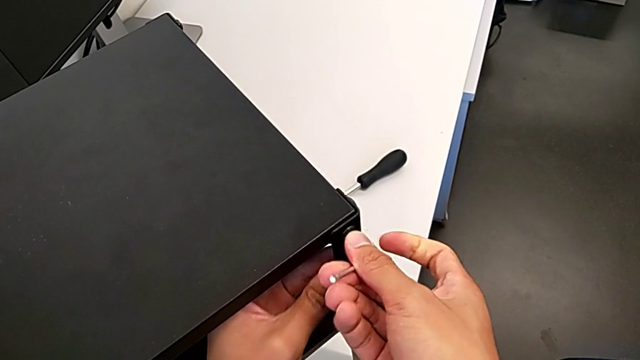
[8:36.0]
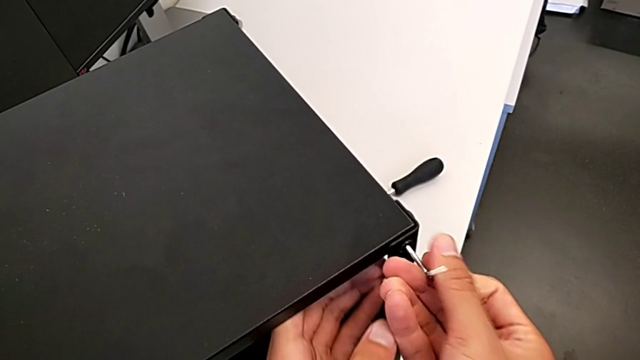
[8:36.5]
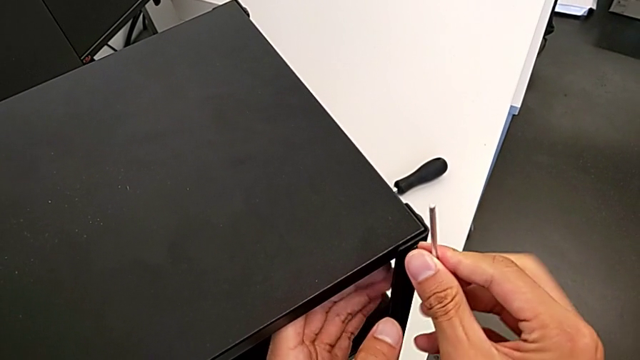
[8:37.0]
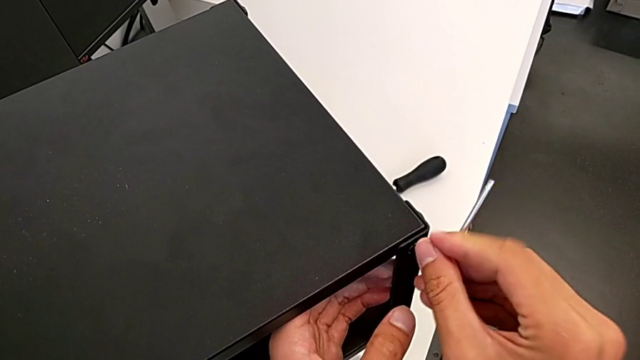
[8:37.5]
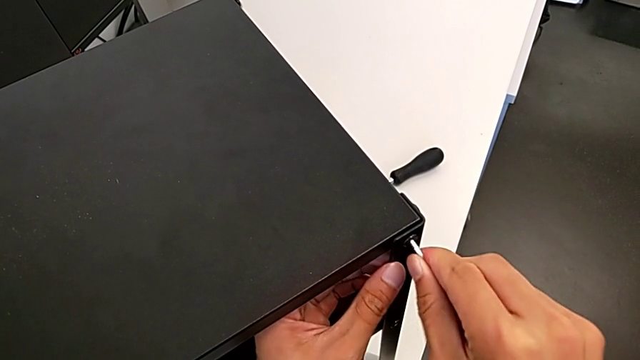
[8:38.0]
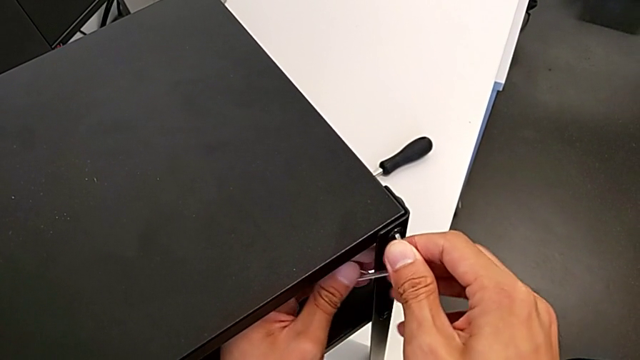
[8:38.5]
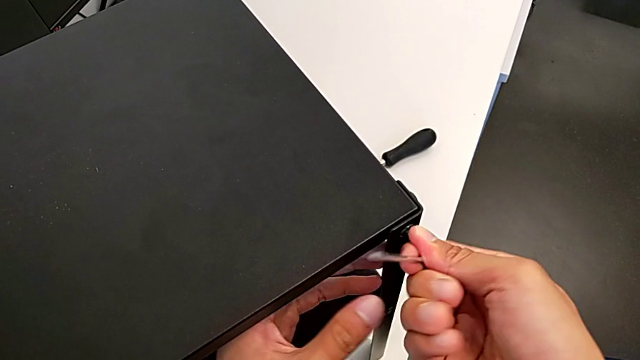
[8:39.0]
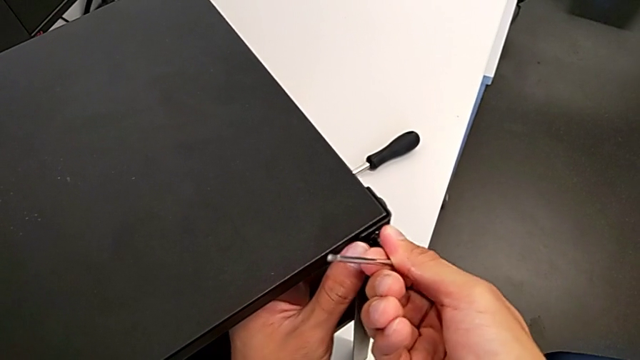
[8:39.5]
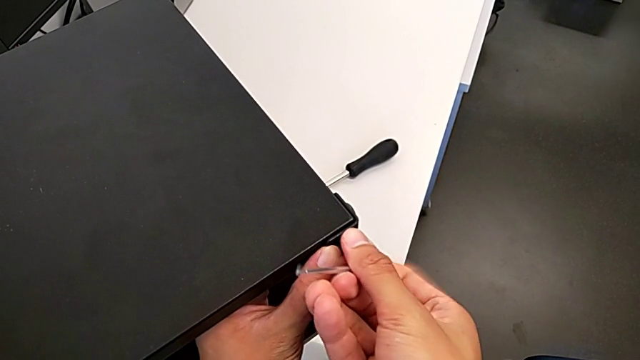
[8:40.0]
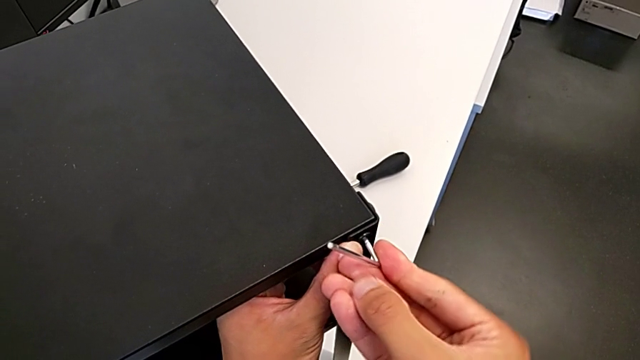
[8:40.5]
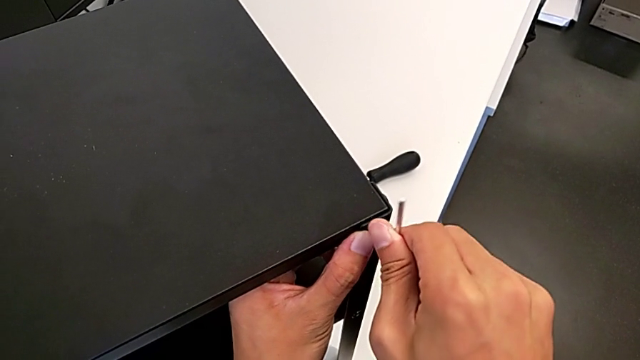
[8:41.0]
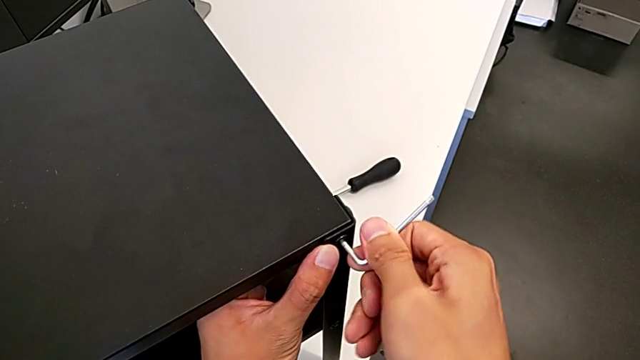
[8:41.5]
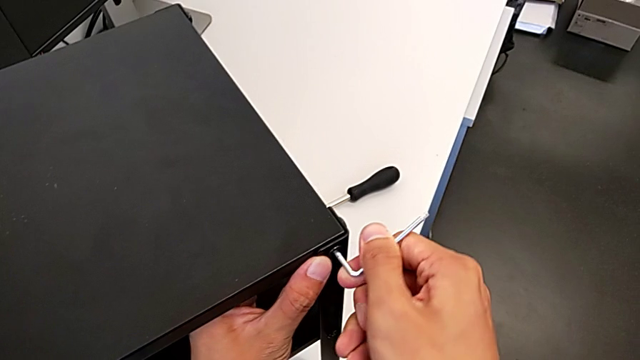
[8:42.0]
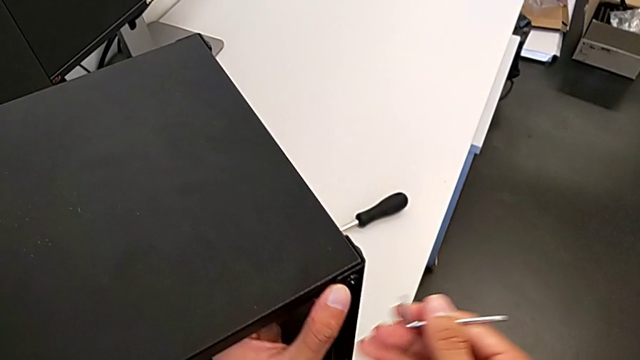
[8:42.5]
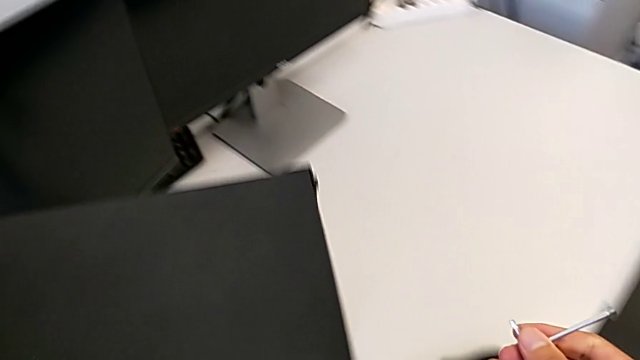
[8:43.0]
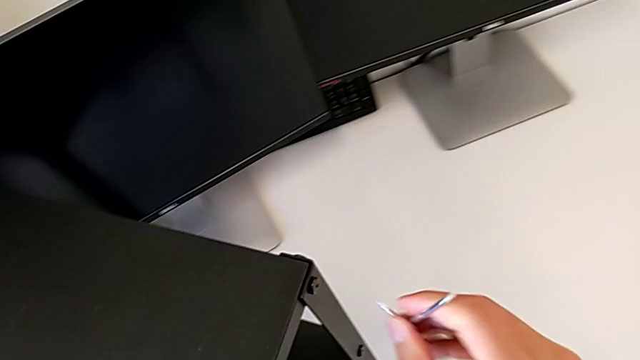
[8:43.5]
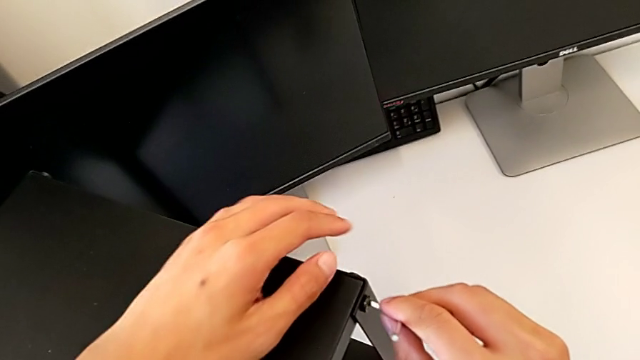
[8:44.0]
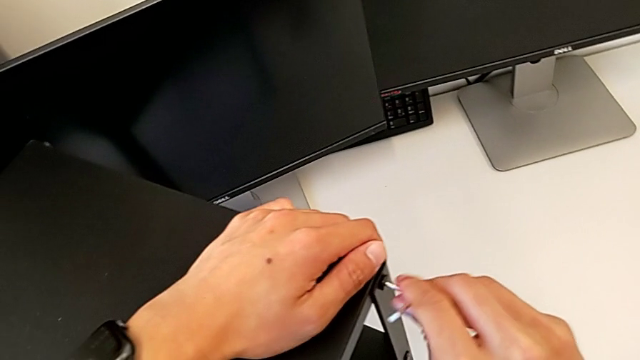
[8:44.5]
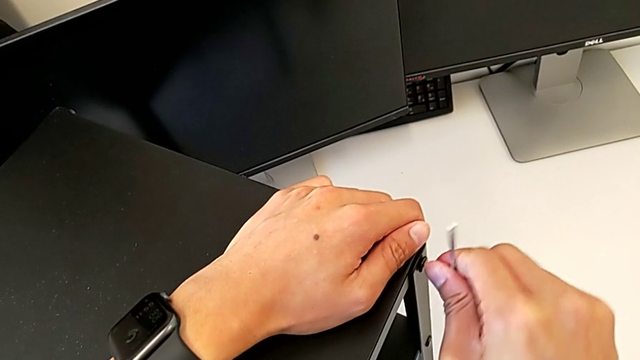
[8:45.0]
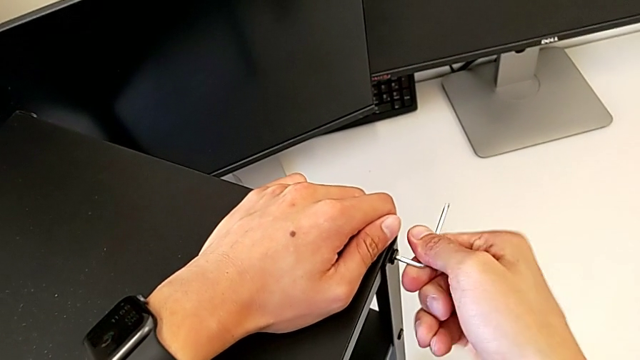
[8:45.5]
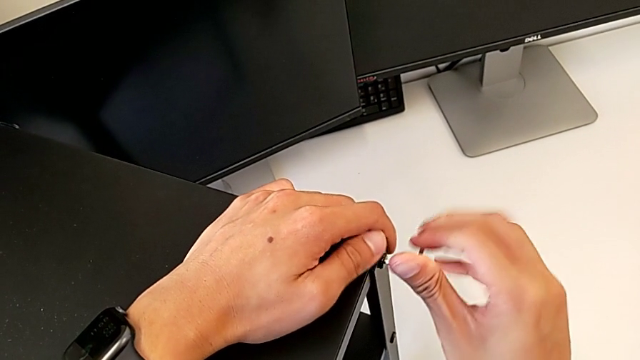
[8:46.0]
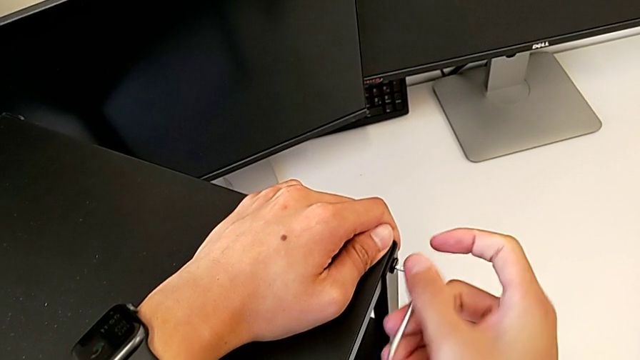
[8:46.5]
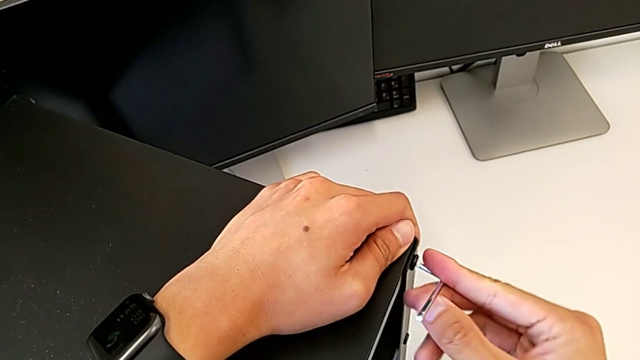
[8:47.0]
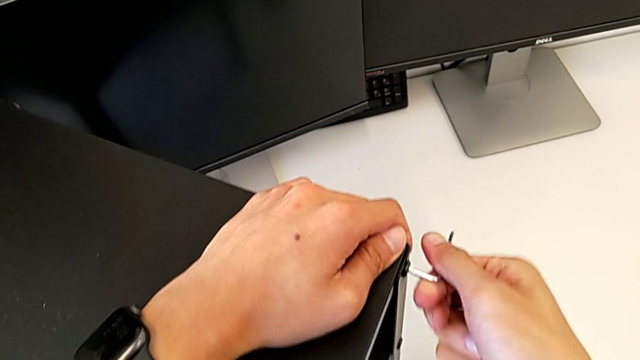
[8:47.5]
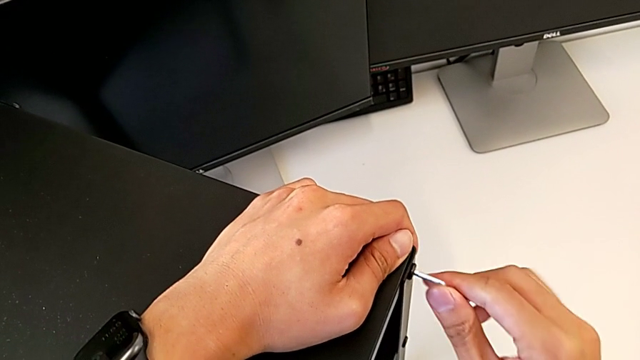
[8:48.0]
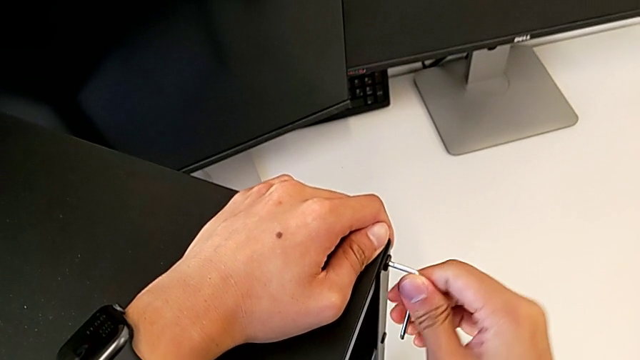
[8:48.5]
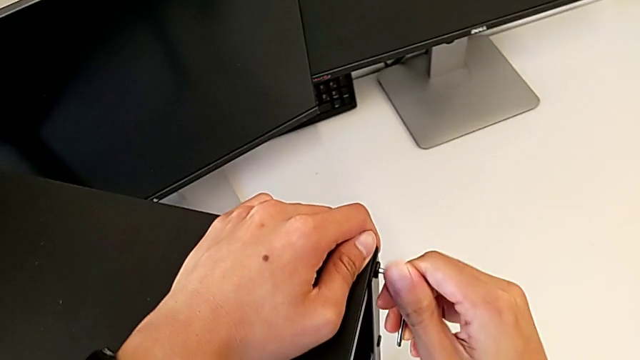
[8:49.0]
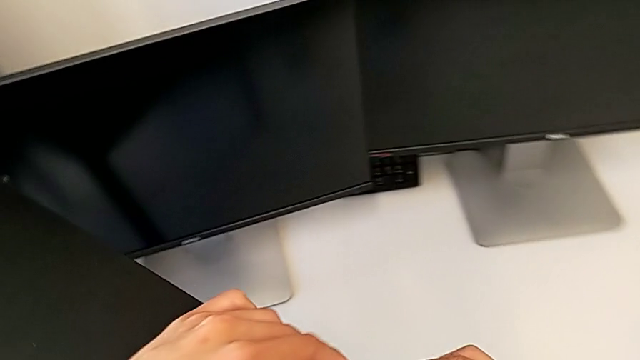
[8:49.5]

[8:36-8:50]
The camera wearer is tightening the top screws on the table. They keep screwing the second hex socket head and screw the third hex socket head.

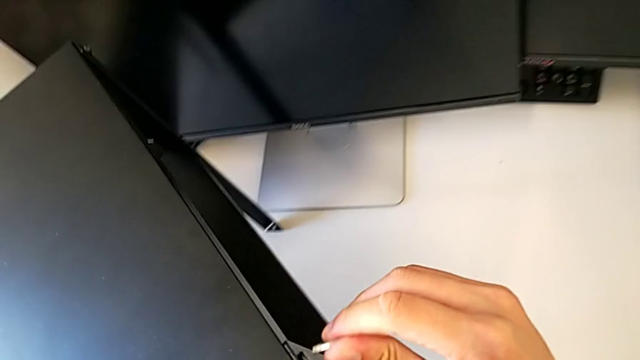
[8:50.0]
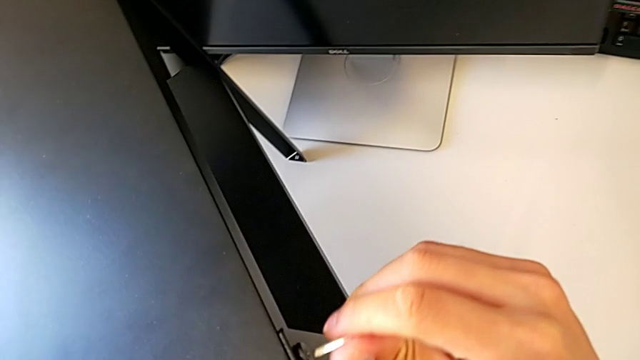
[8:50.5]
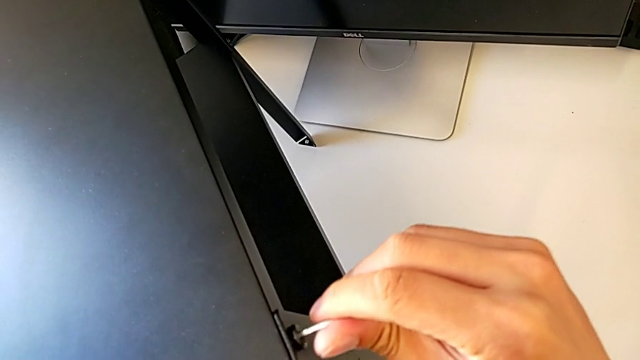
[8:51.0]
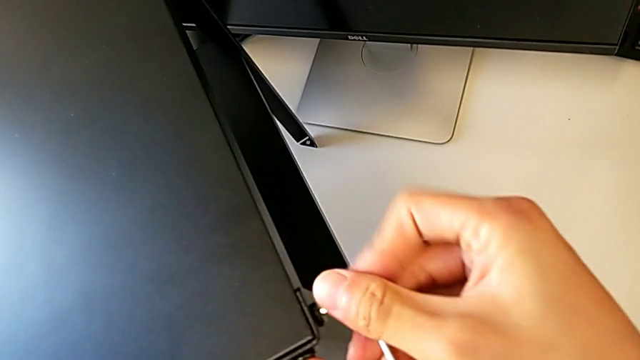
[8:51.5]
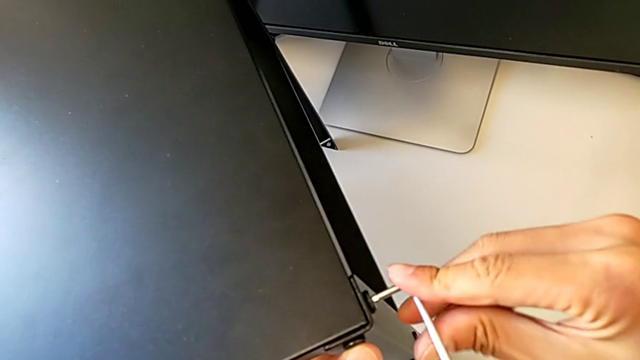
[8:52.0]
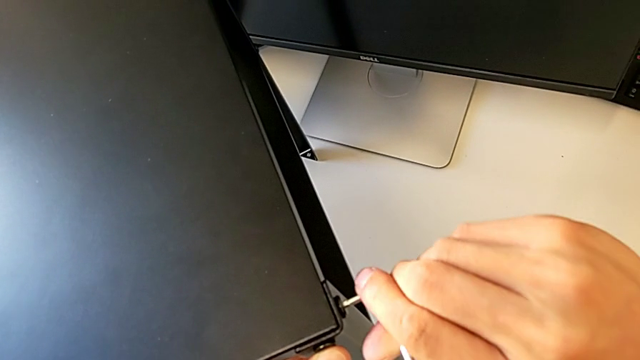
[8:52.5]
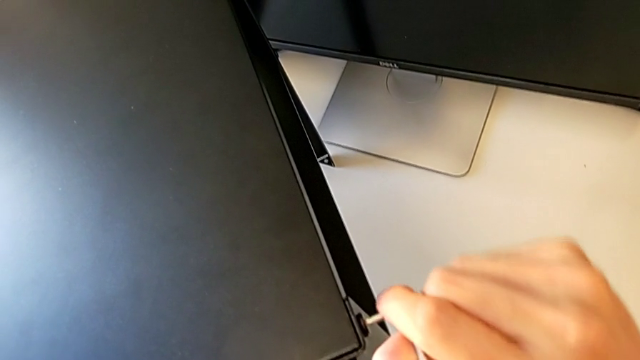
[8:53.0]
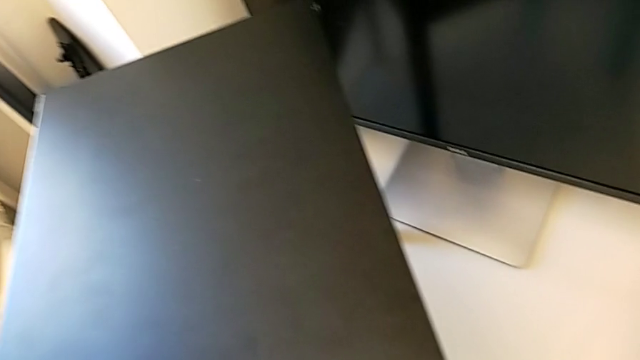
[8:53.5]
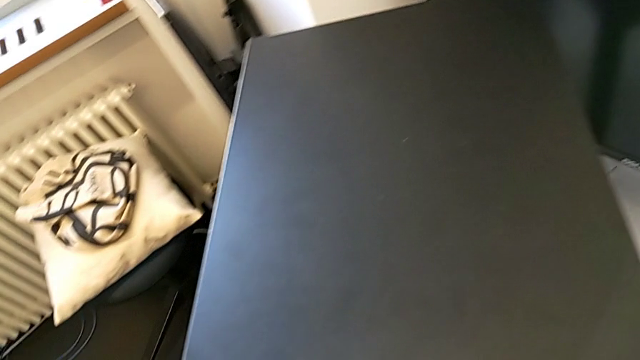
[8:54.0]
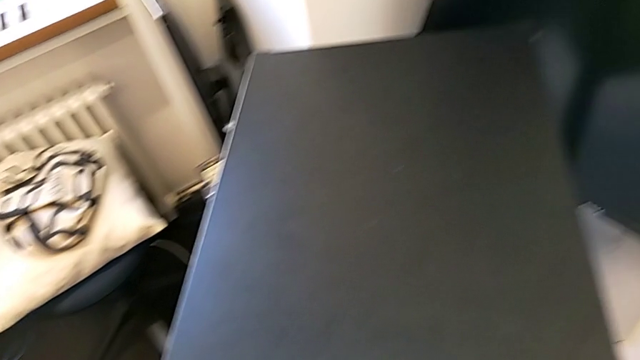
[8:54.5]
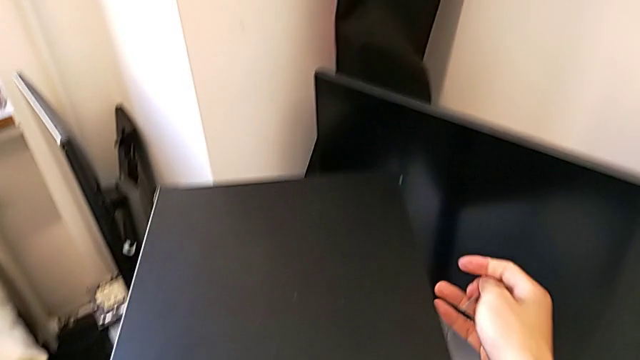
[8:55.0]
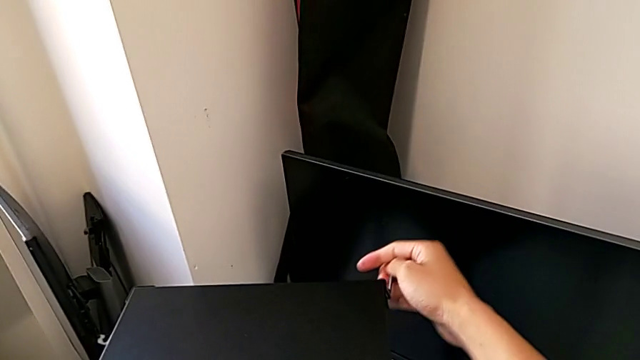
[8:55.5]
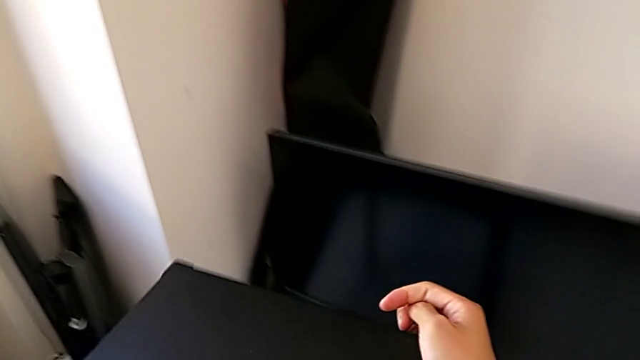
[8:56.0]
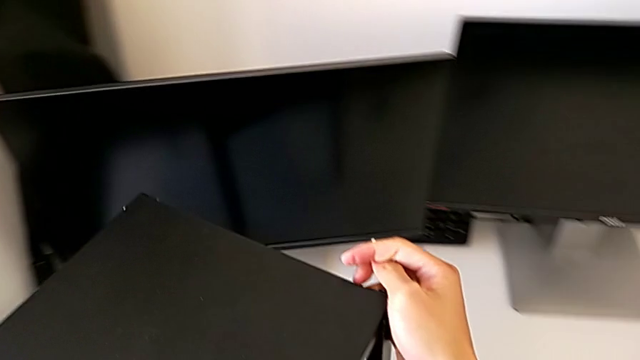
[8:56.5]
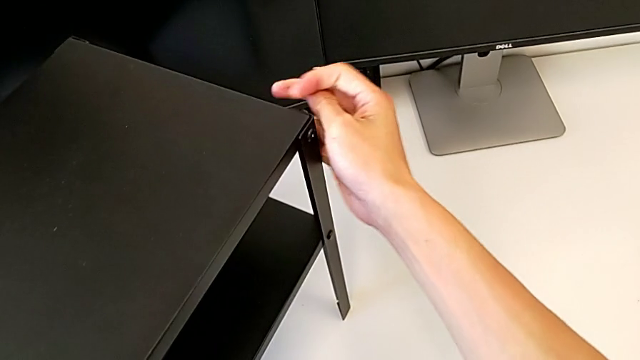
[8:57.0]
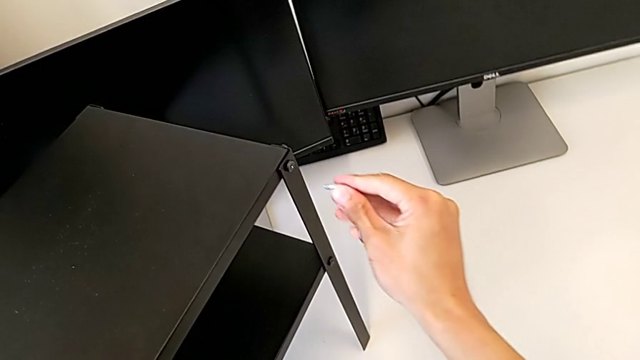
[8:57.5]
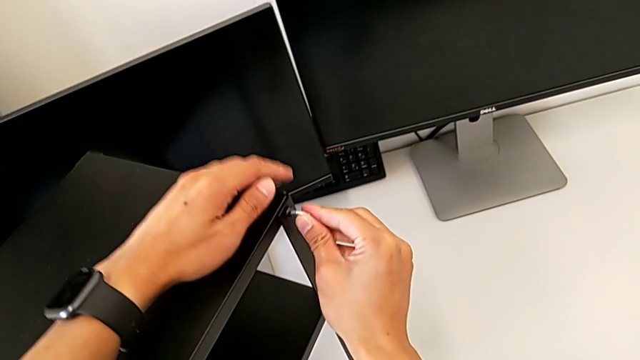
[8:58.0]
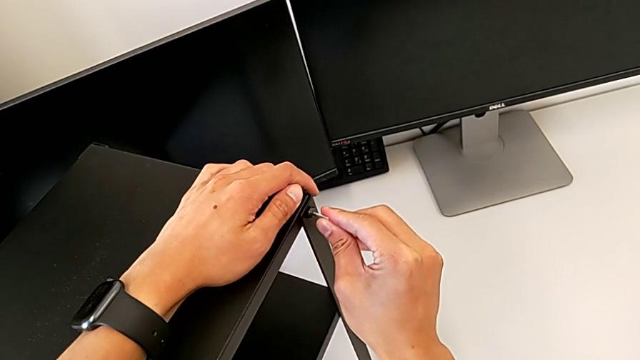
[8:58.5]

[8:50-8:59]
The camera wearer is tightening the top screws on the table. They screw the fourth hex socket head, rotate the tray and begin to screw the fifth hex socket head.
